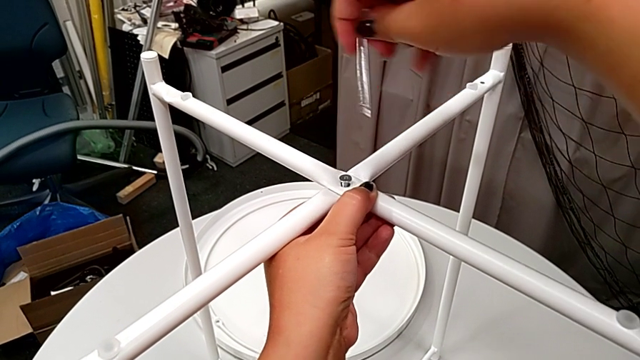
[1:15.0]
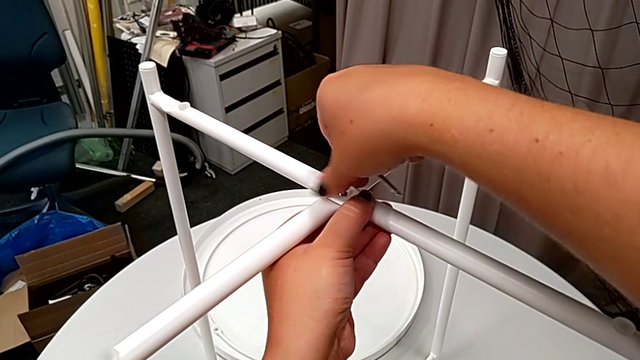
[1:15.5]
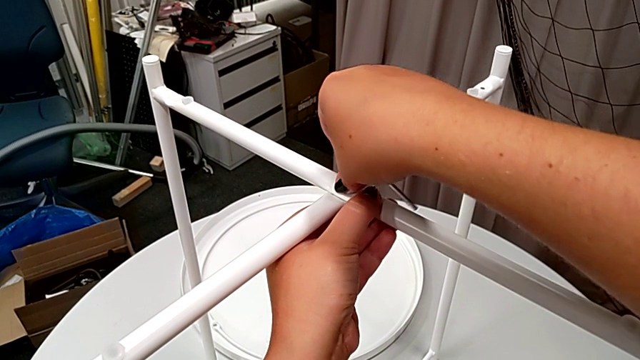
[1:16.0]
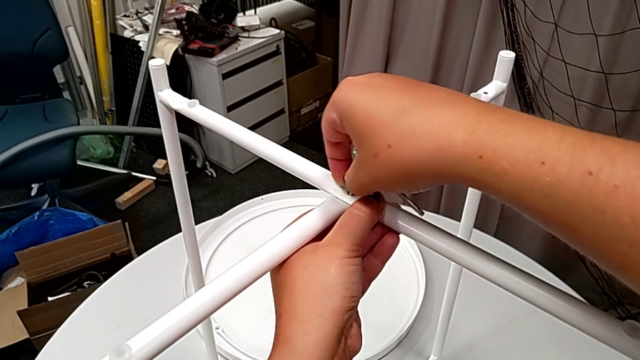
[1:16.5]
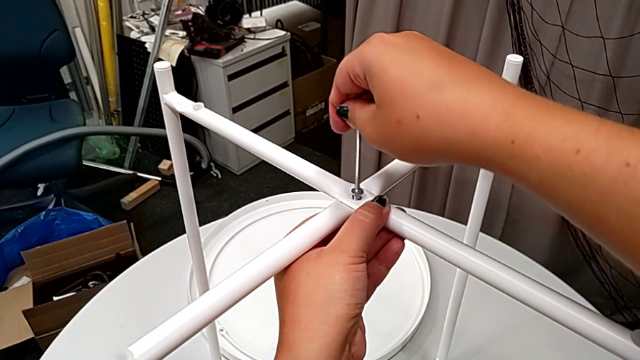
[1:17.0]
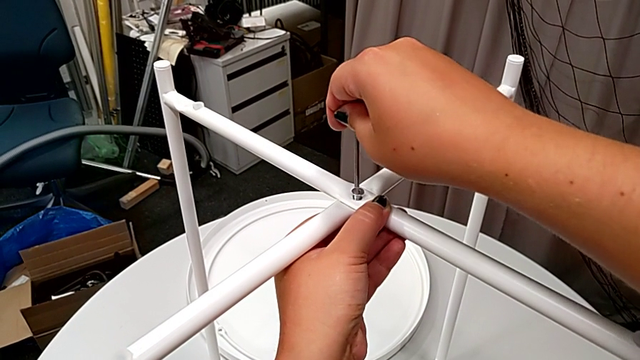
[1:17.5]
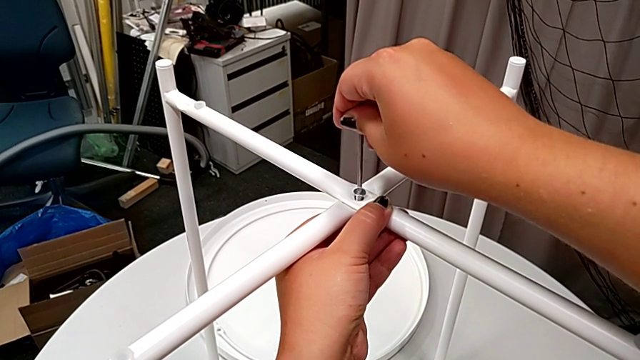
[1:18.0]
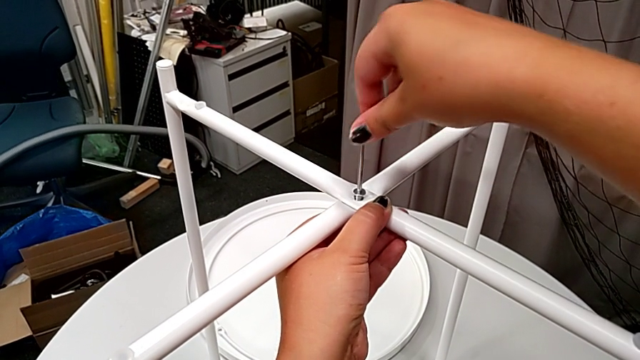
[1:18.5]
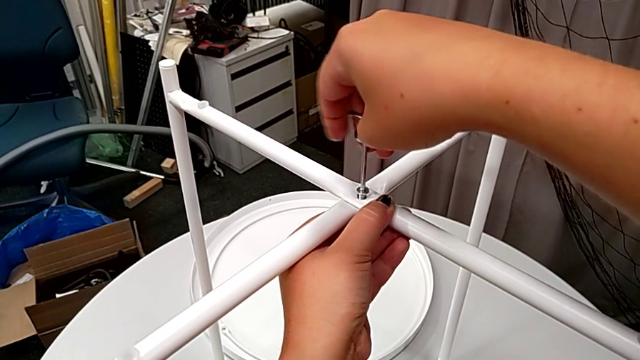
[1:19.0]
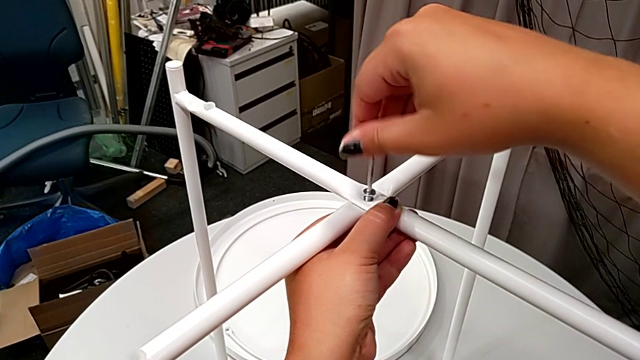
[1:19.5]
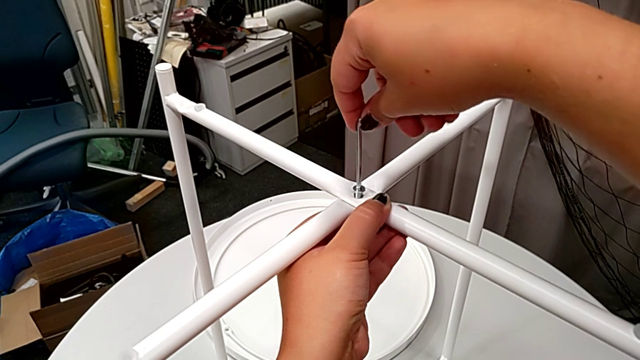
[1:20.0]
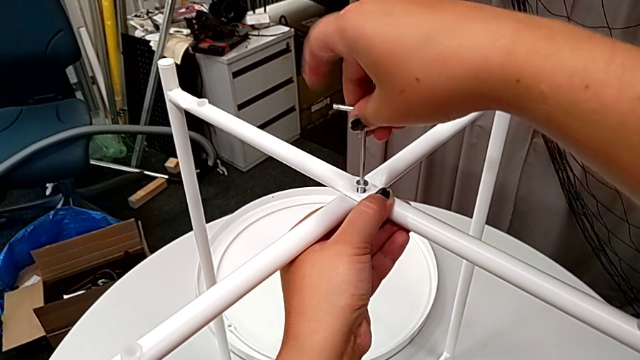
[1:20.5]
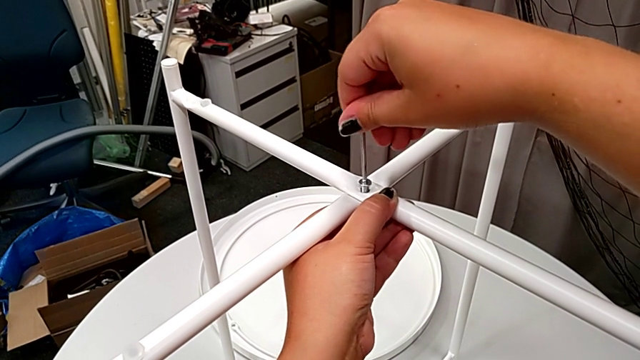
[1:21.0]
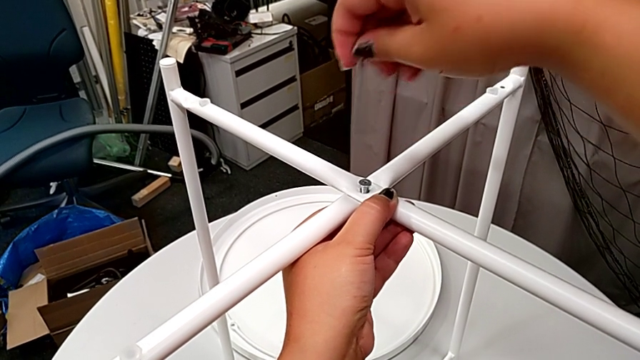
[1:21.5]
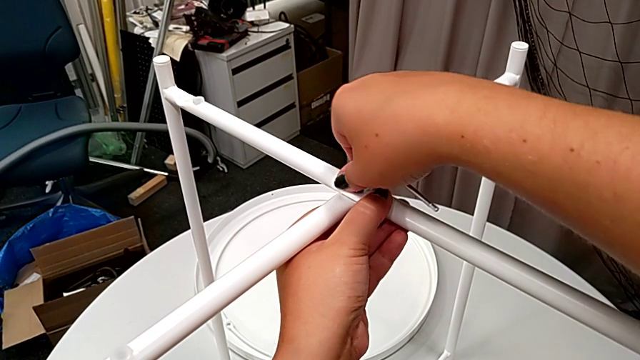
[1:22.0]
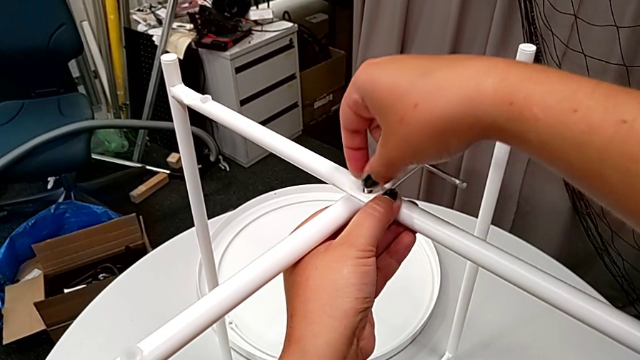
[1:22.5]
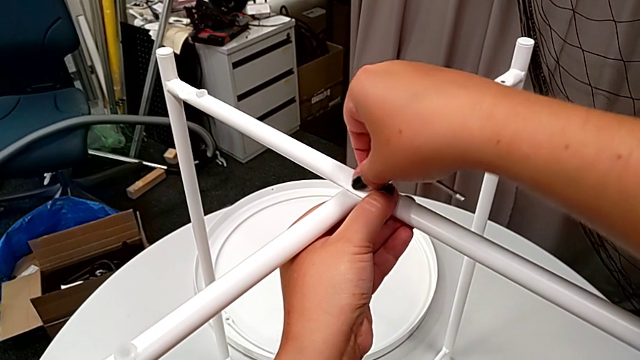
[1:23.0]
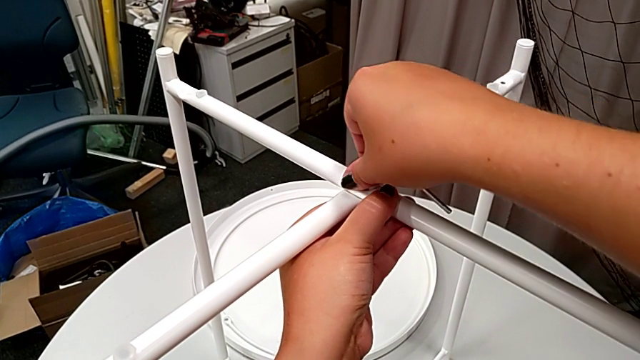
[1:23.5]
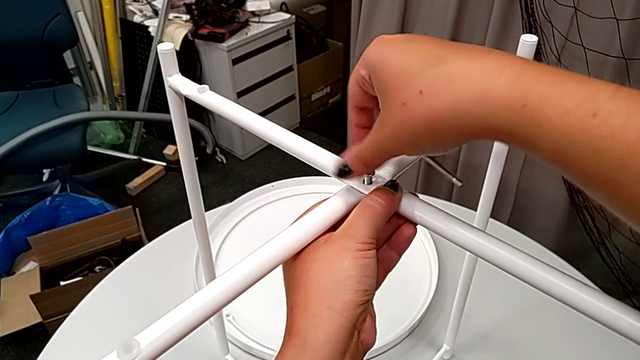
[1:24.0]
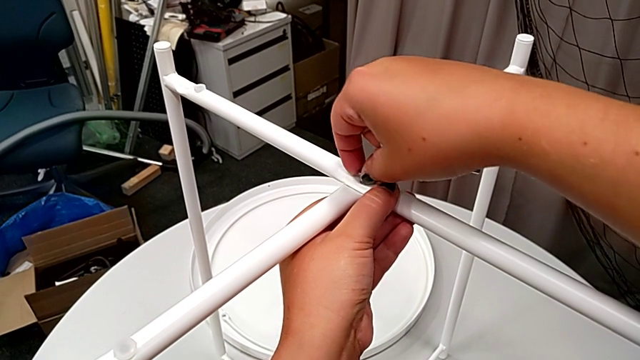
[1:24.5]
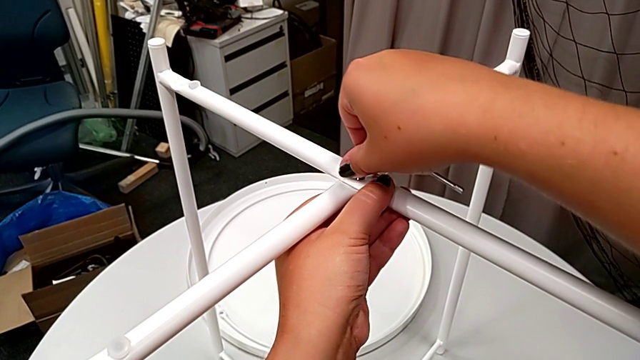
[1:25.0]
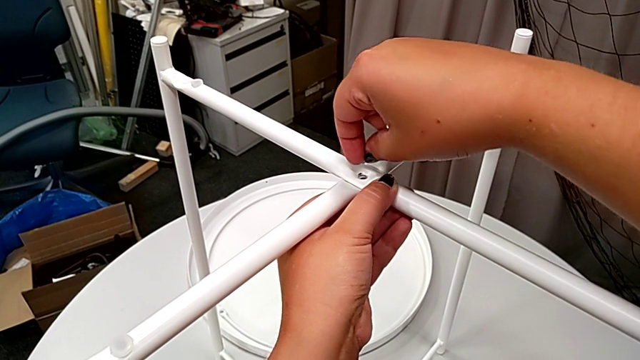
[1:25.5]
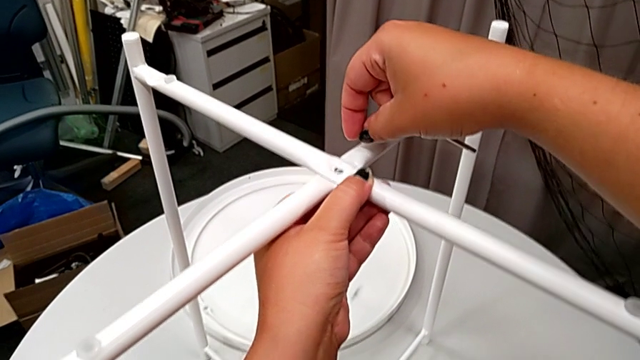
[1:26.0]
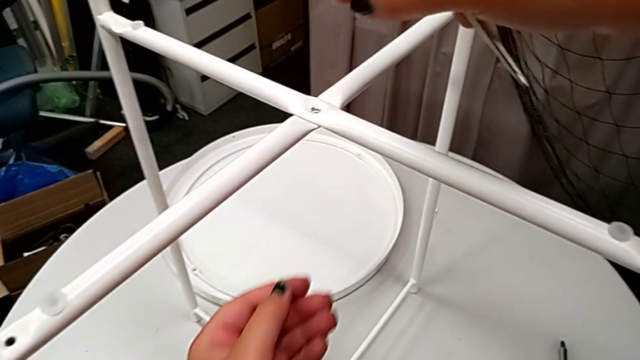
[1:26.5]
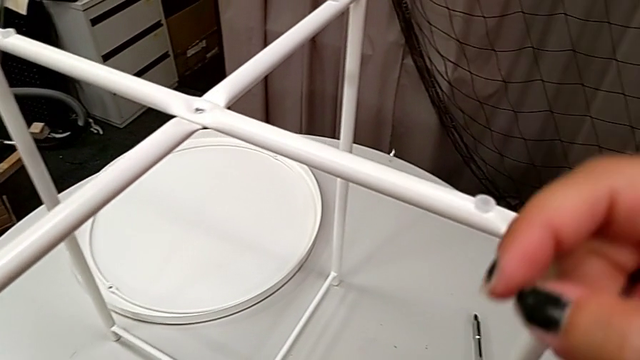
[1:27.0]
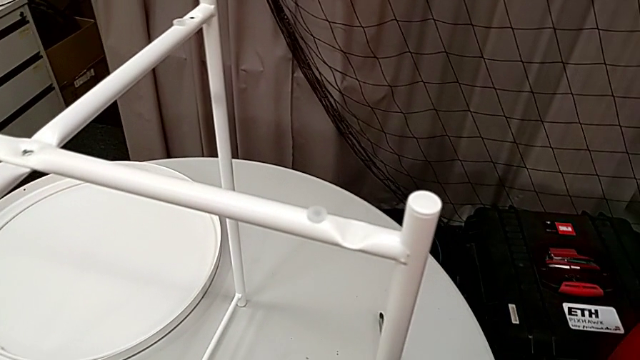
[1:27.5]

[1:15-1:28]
The camera wearer is unscrewing the legs of the chair. They wrongly unscrew the hex socket head, insert the Allen wrench, unscrew the hex socket head, withdraw the Allen wrench, unscrew the hex socket head, disassemble it and wrongly drop it by accident.

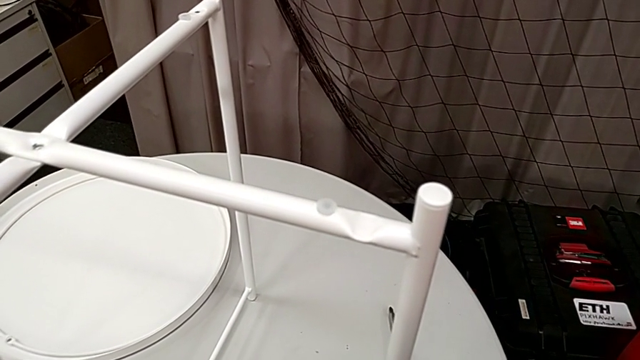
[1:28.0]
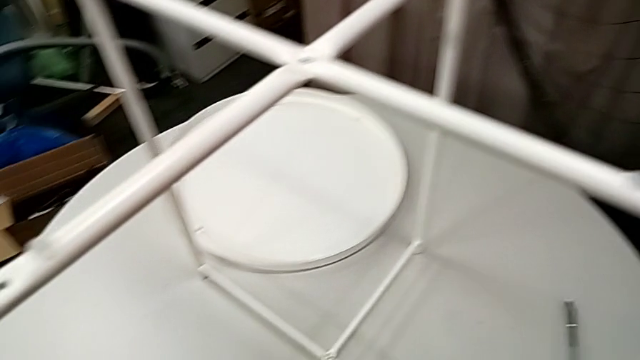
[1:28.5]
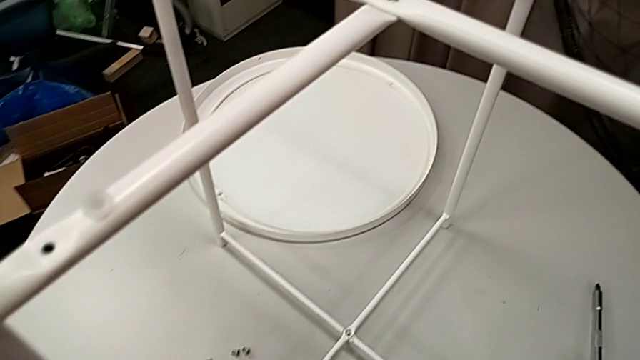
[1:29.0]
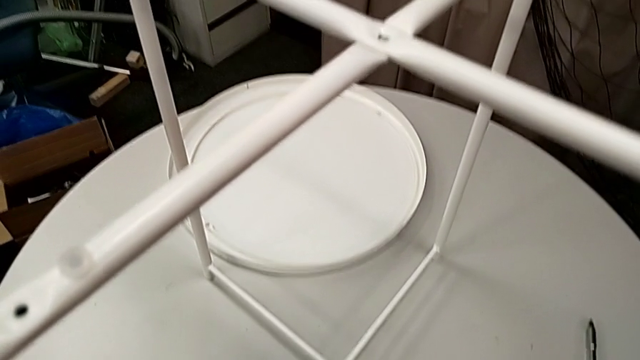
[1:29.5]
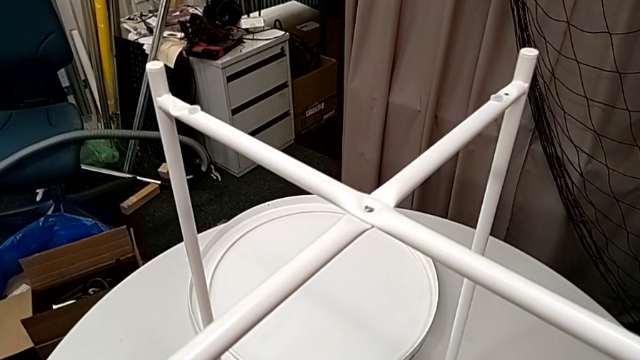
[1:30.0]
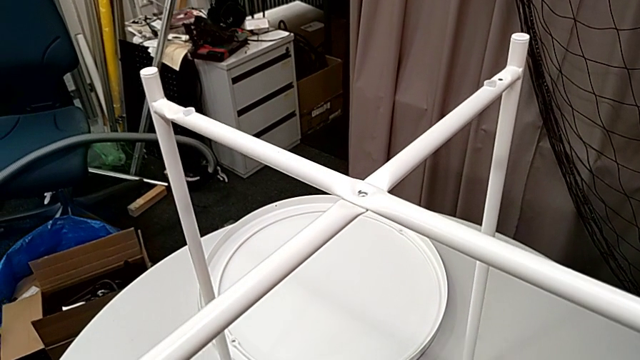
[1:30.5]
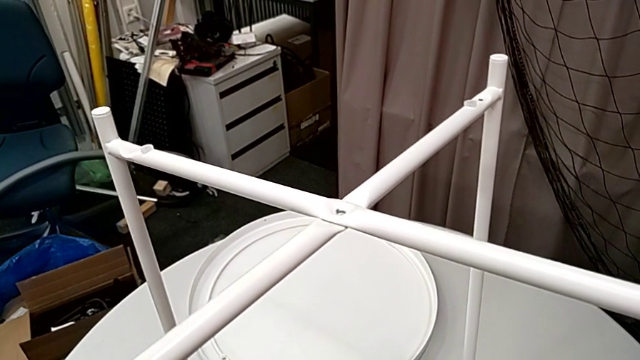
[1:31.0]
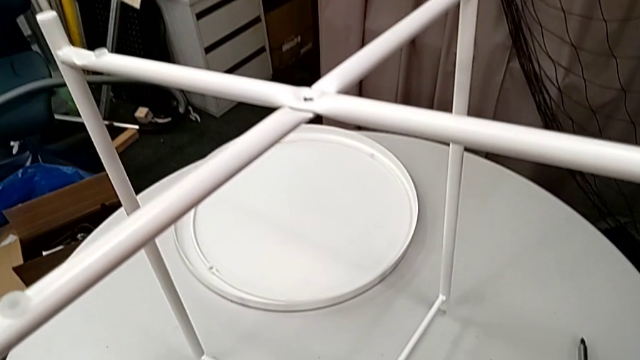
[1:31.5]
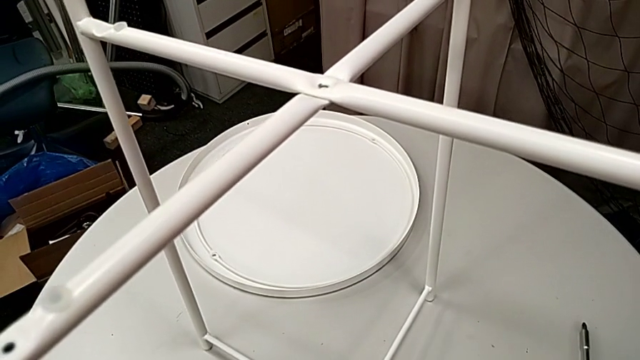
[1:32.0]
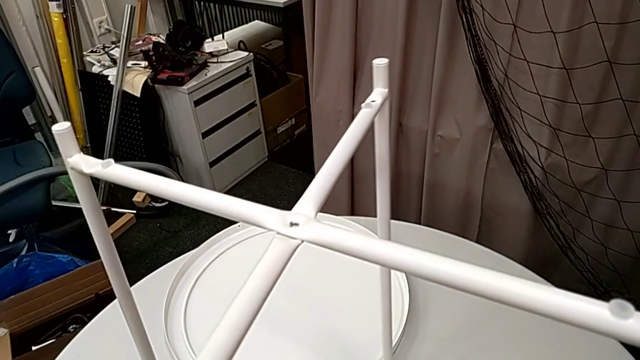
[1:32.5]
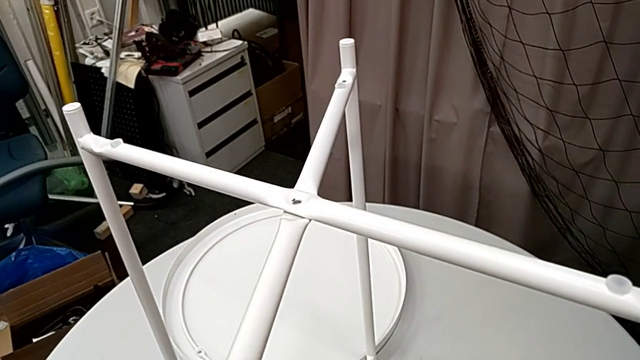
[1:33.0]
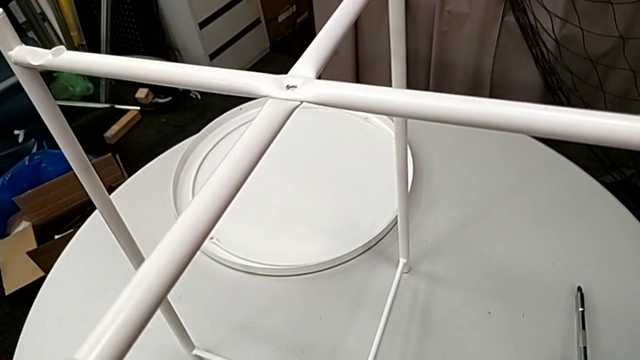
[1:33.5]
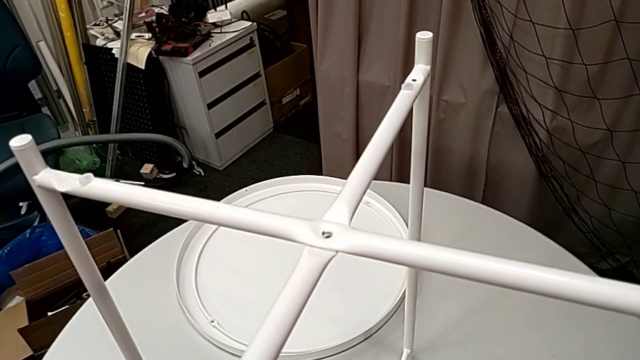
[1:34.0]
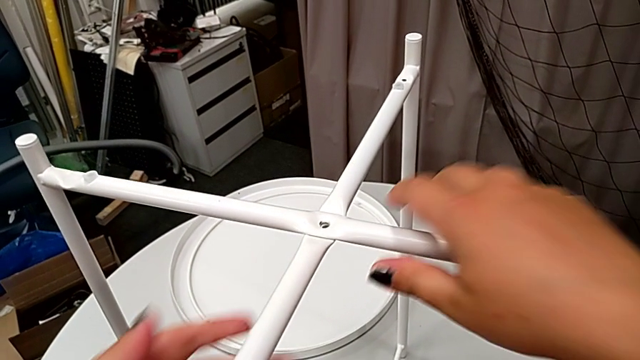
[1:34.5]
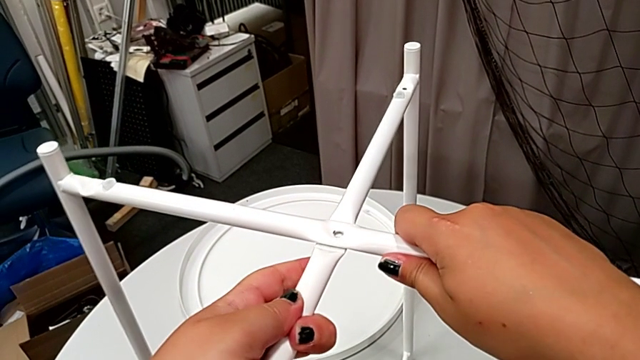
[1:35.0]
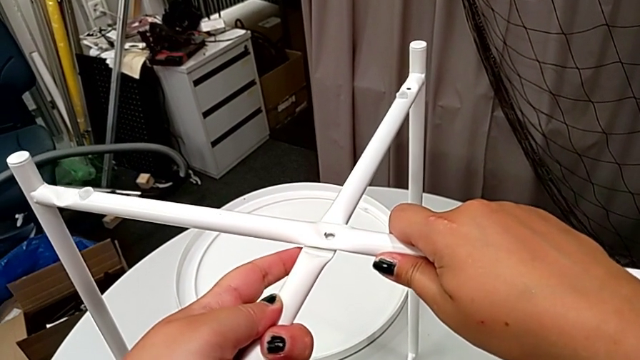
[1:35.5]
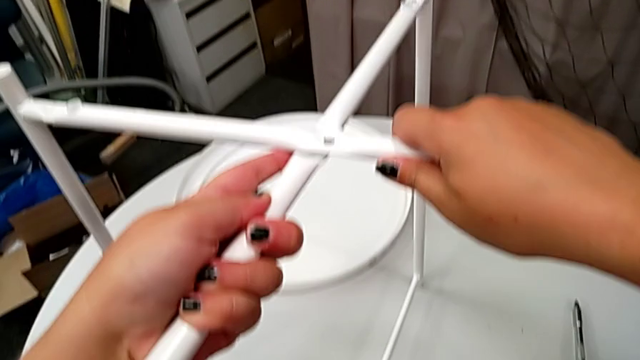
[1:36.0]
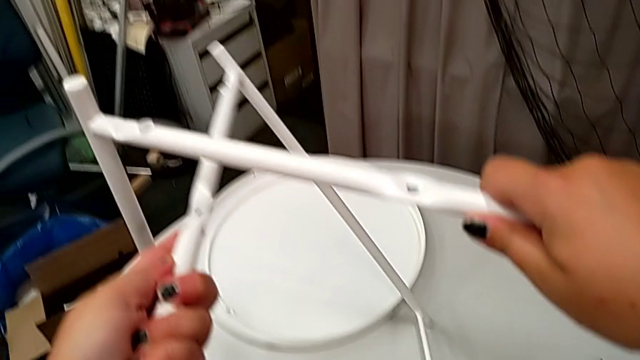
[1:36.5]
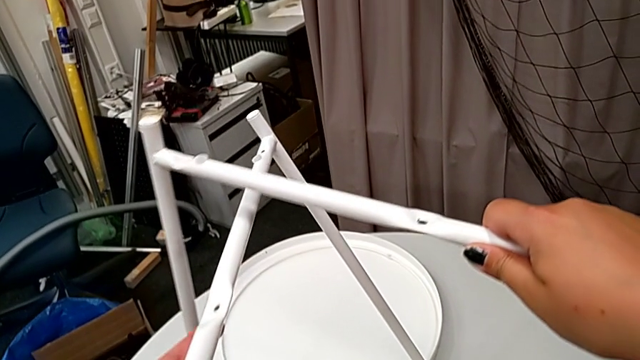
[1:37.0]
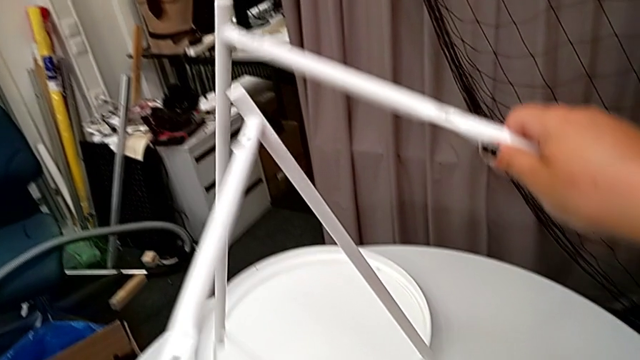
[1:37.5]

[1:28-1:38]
The camera wearer is disassembling the chair's legs. They place the Allen wrench, slide the leg, grab it and disassemble it.
